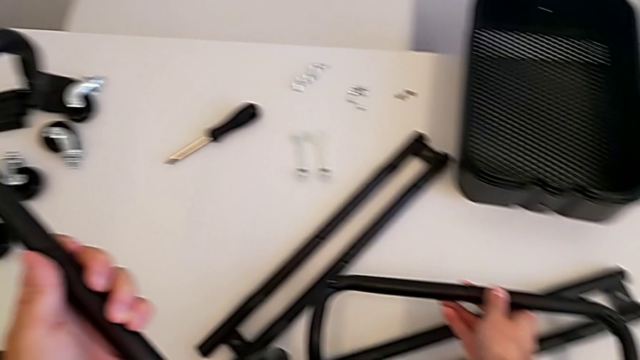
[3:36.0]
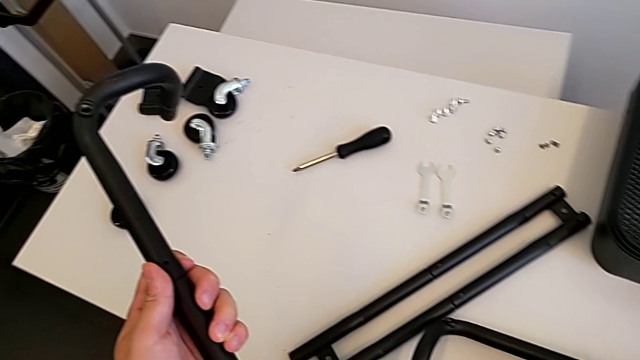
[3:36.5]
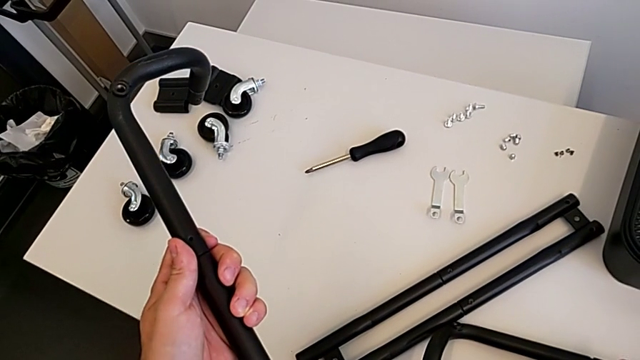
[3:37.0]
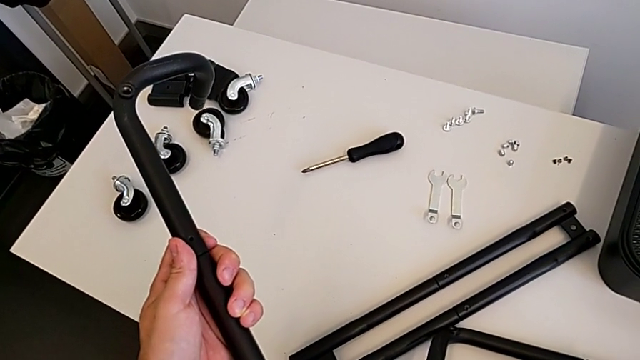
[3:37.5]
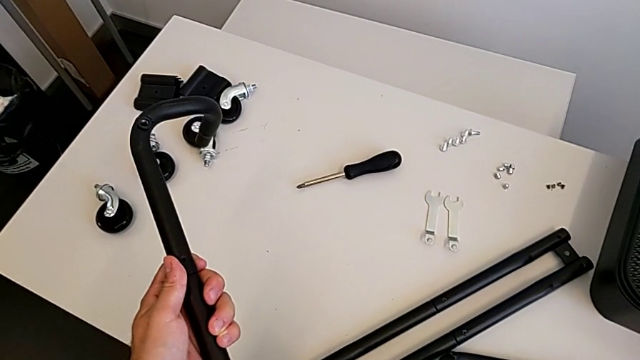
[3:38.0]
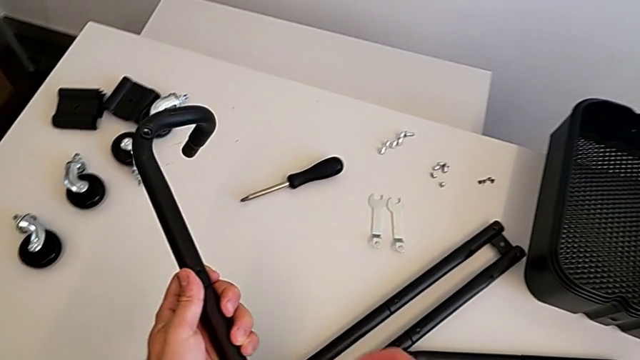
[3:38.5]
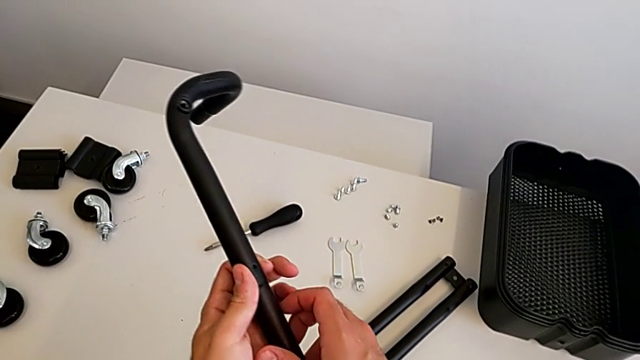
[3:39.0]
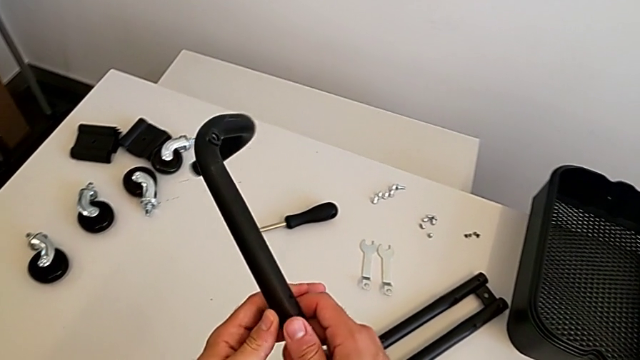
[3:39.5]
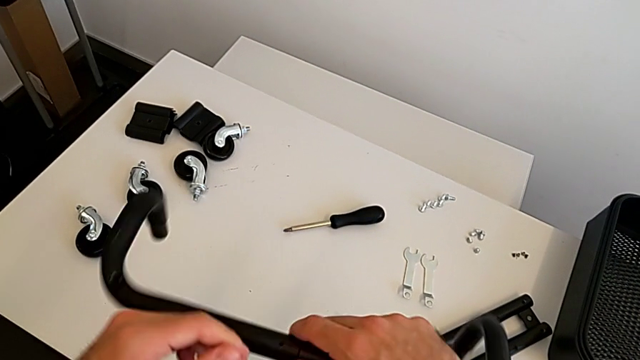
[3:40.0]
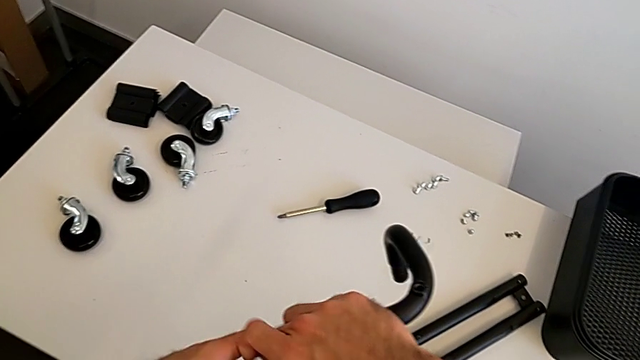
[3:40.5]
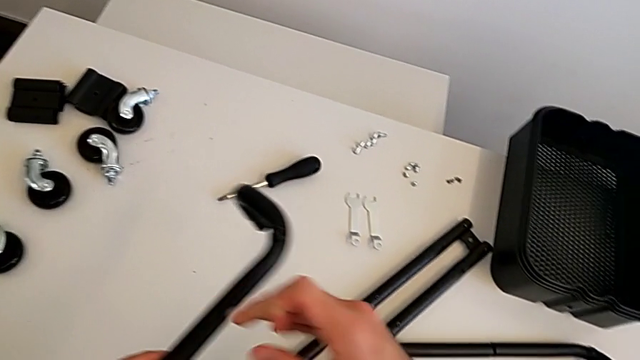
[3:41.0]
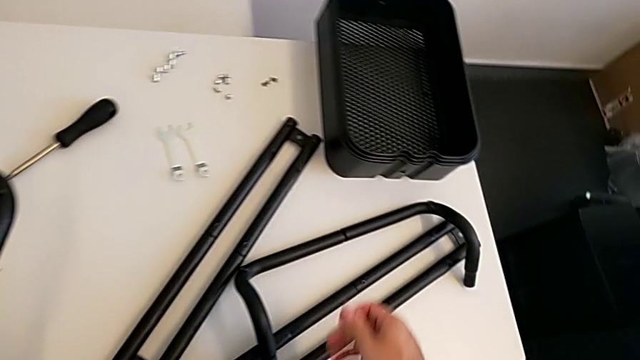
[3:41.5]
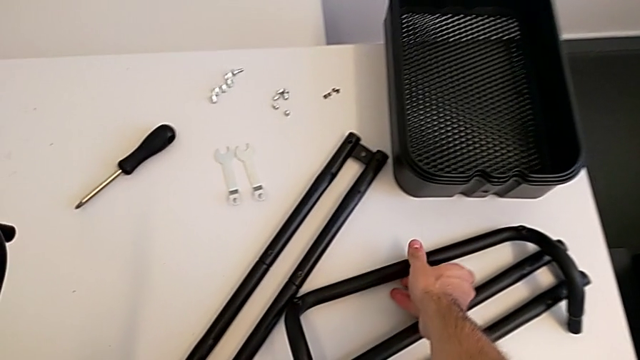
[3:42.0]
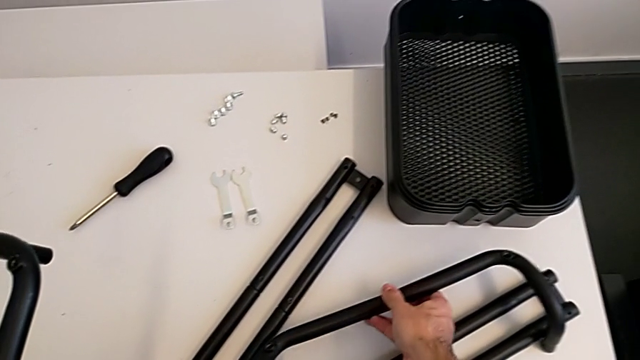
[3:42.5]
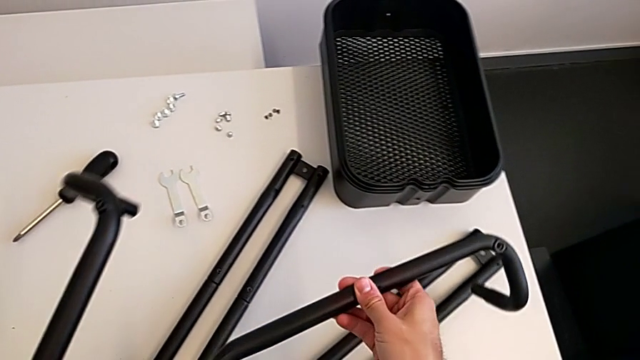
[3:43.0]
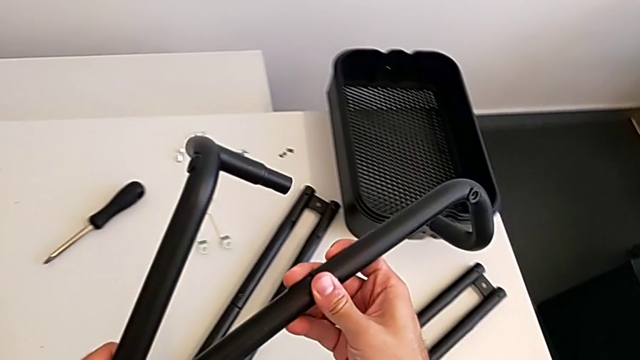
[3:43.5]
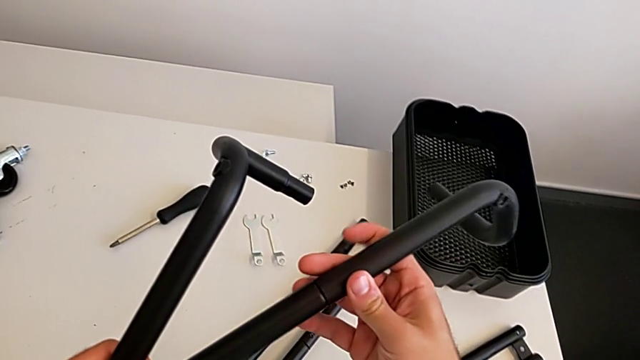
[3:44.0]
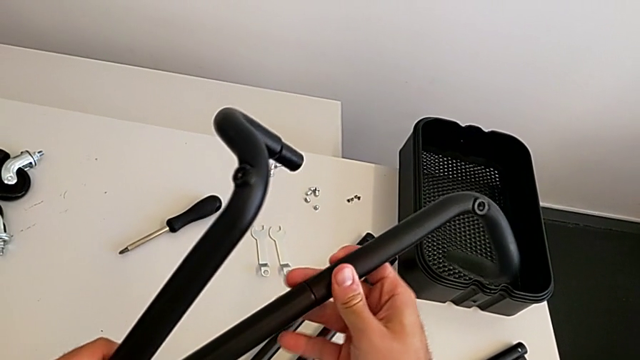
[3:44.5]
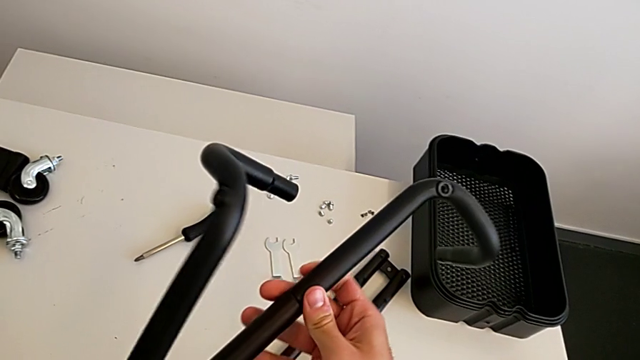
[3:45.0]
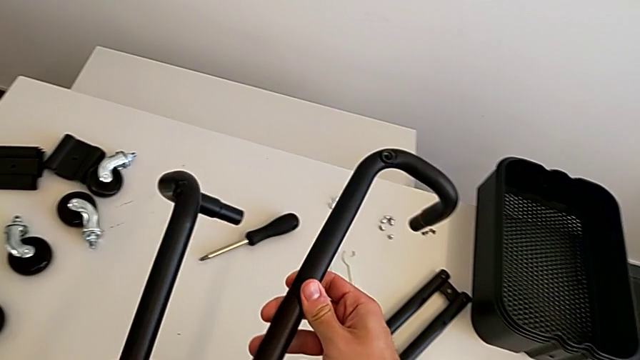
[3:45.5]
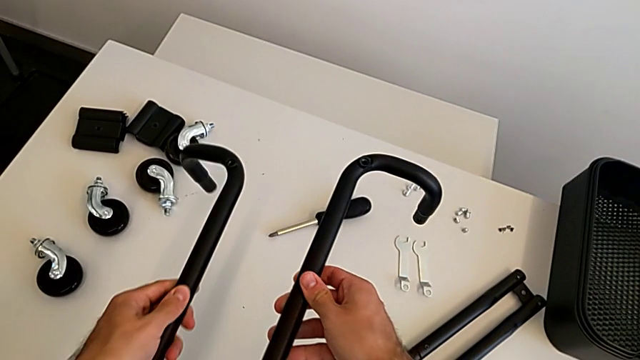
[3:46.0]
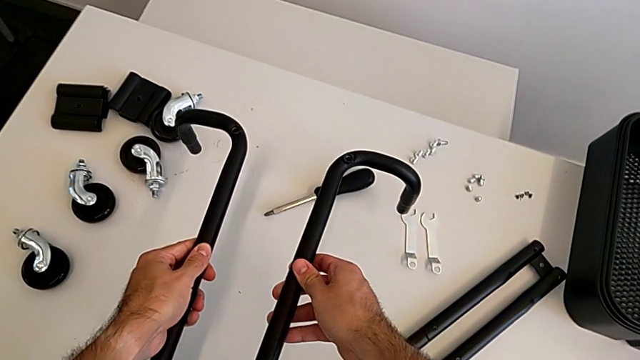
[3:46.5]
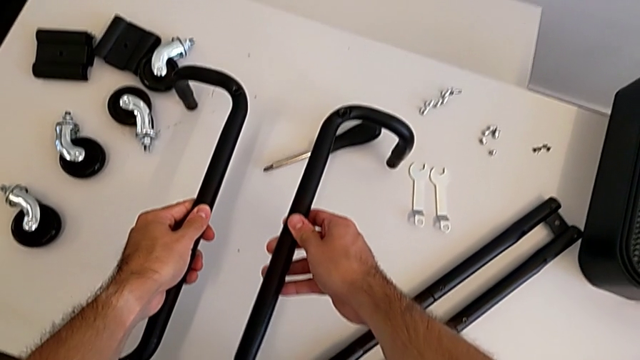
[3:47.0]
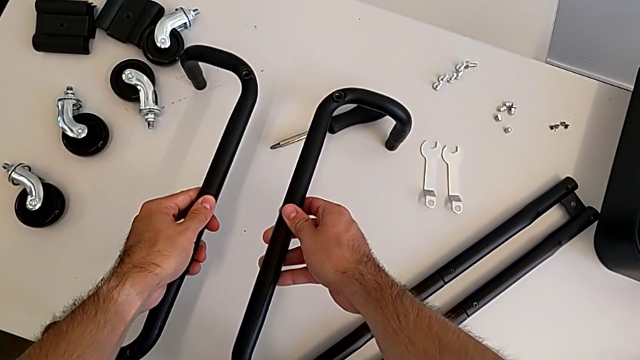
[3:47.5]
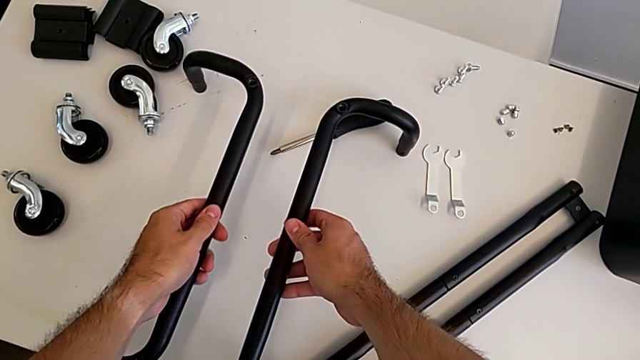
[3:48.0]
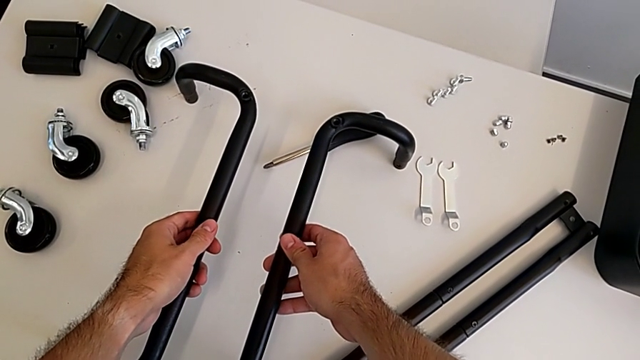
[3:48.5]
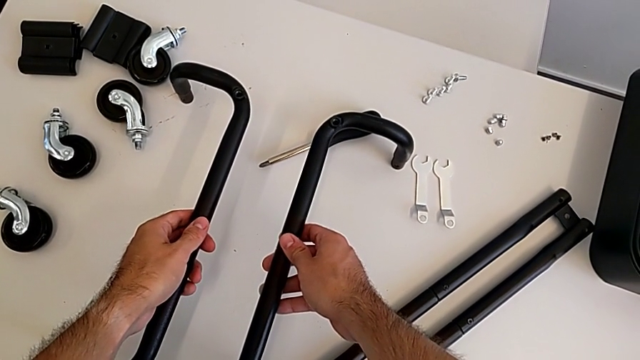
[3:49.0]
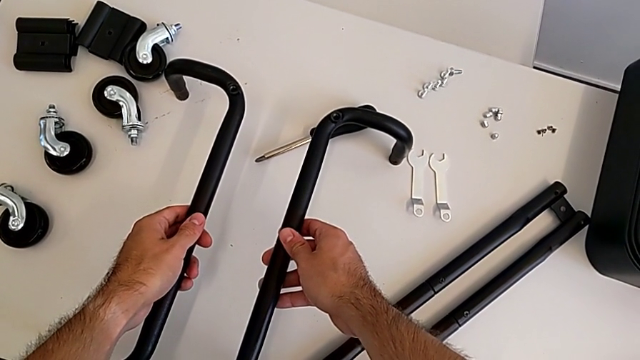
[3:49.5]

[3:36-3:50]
The camera wearer is aligning the base frames. They place the first frame, rotate the frame, grab the first frame and wrongly align the base half frame the wrong way.

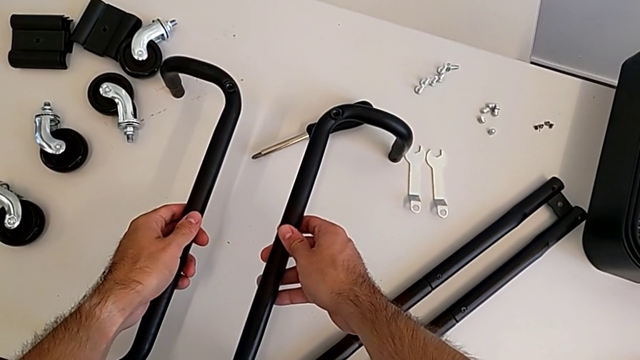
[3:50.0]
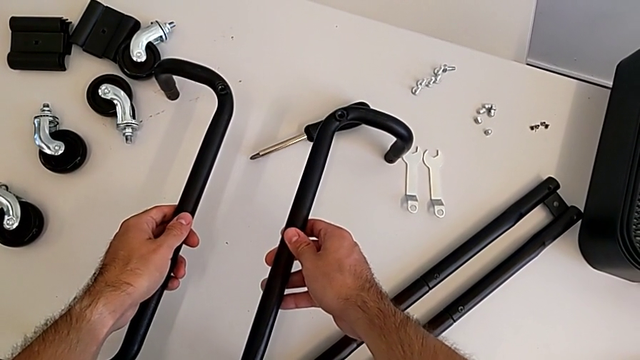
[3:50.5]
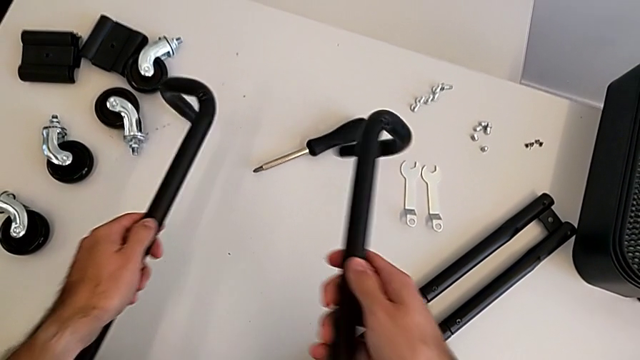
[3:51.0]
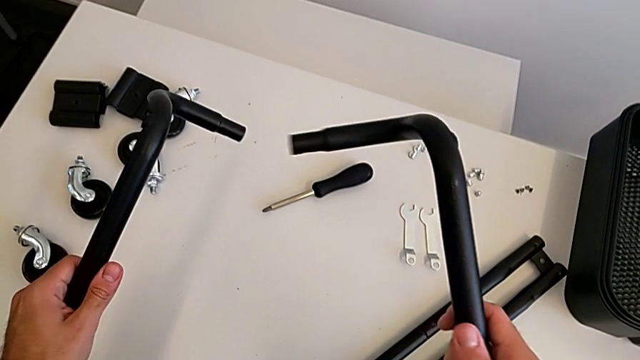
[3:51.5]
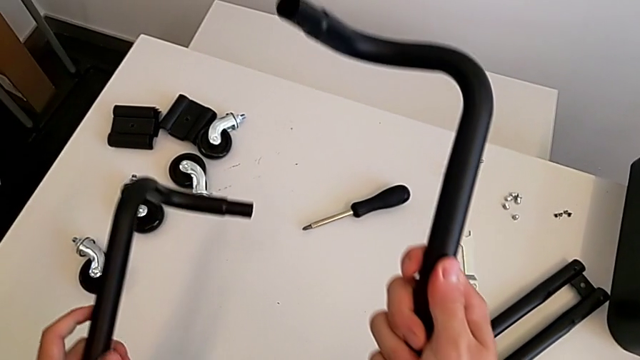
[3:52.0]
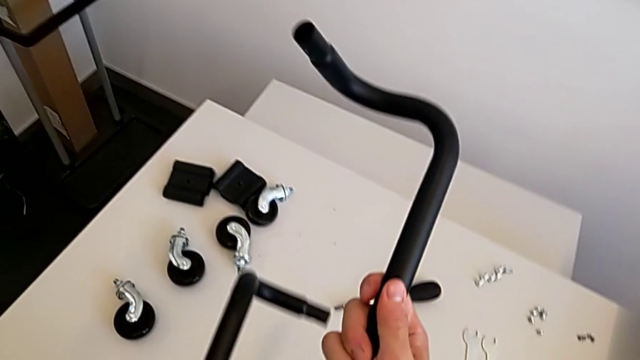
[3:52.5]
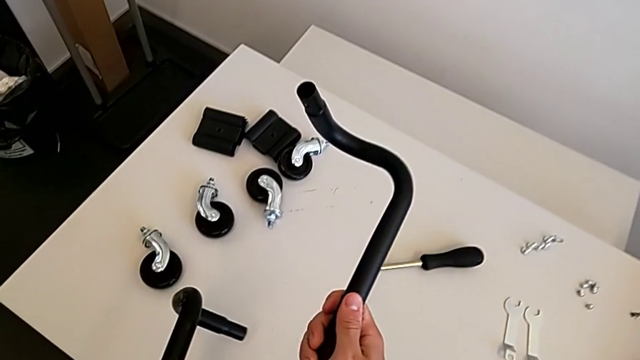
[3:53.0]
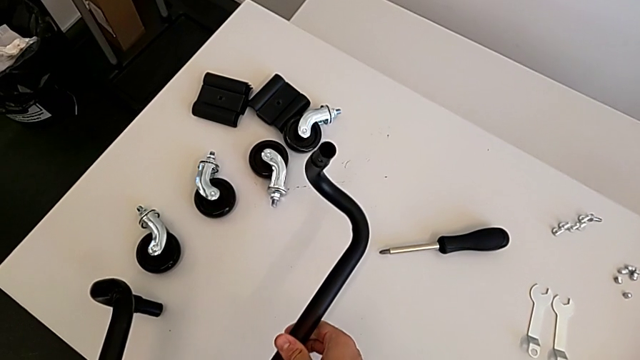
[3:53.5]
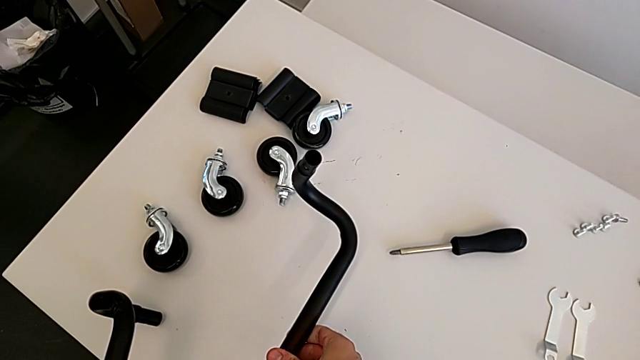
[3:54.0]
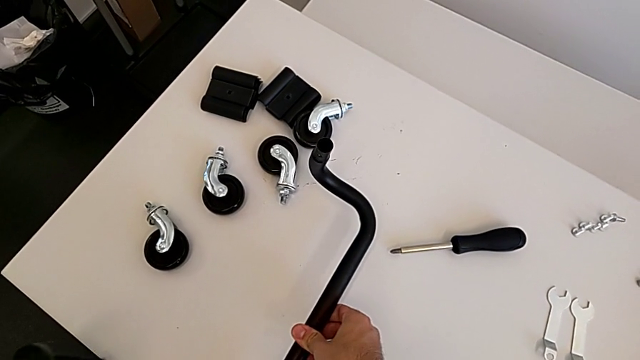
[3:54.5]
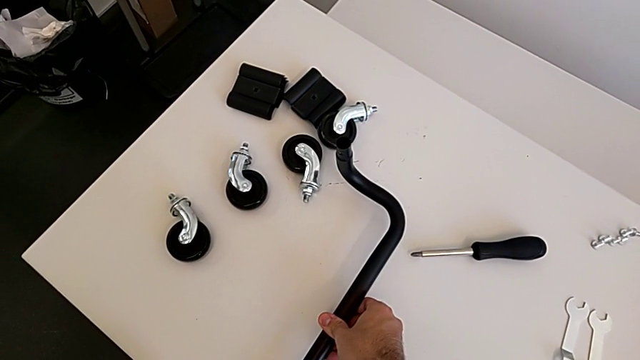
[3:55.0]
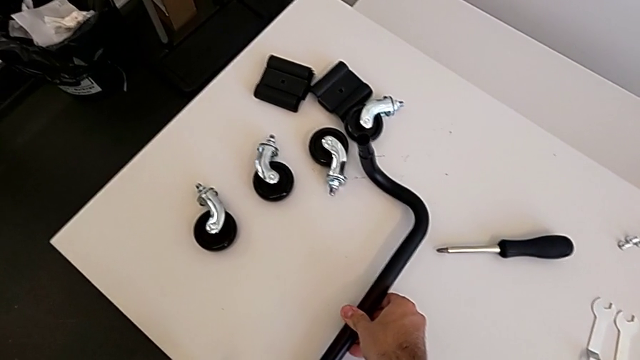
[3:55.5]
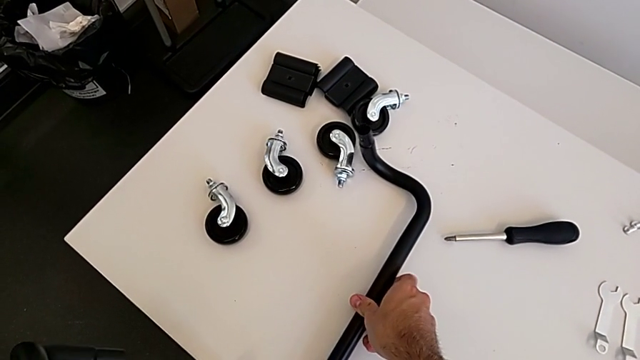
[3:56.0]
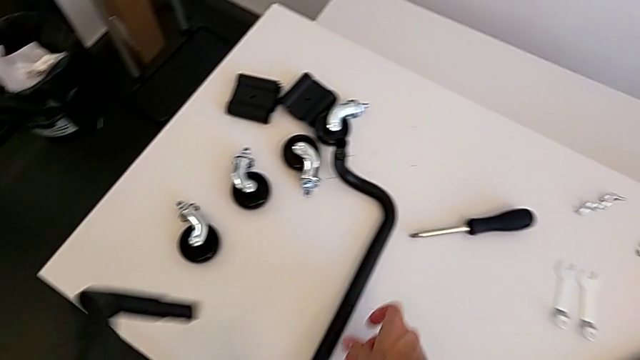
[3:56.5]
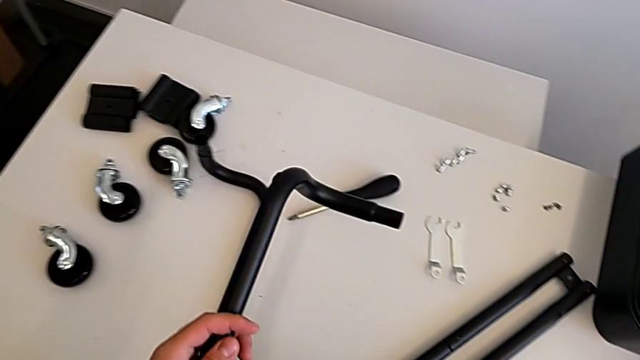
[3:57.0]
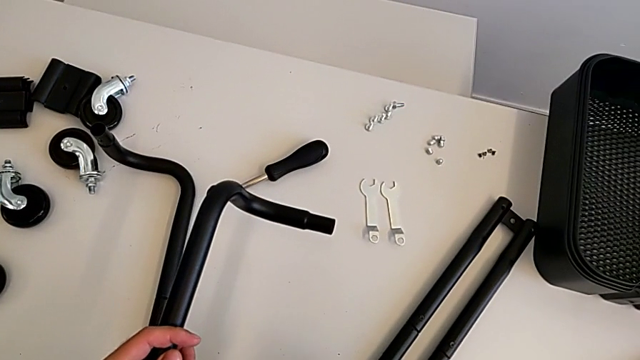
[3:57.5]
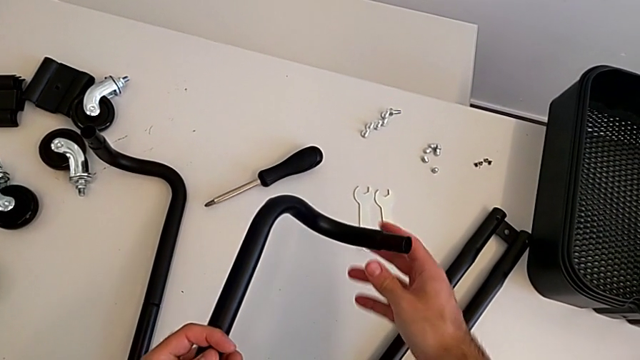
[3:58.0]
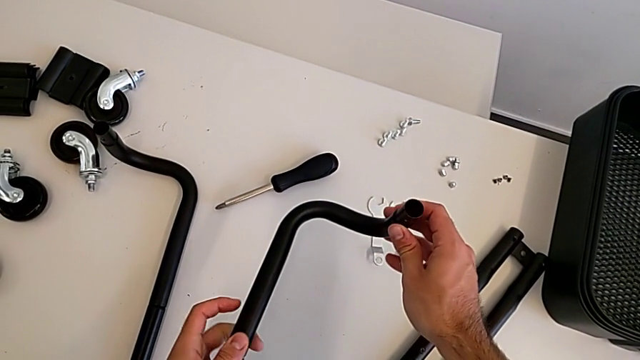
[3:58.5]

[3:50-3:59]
The camera wearer is aligning the base frames. They wrongly rotate the frame and begin to align it in the wrong direction.
